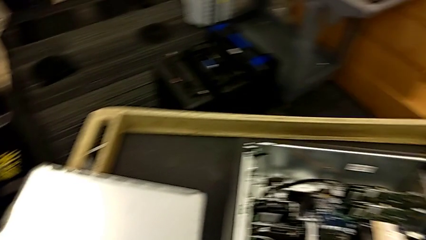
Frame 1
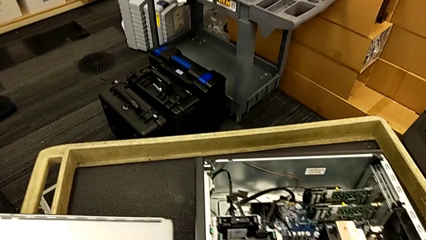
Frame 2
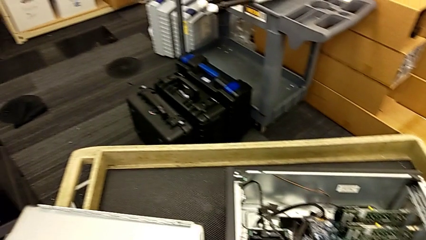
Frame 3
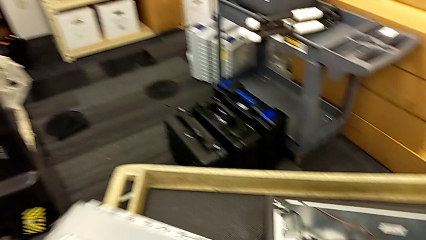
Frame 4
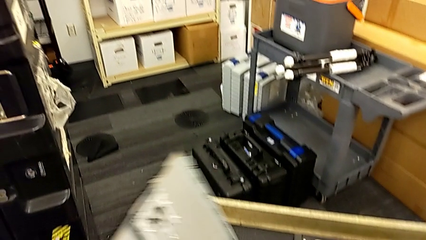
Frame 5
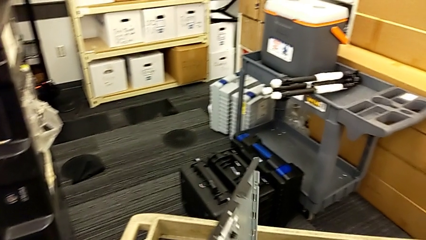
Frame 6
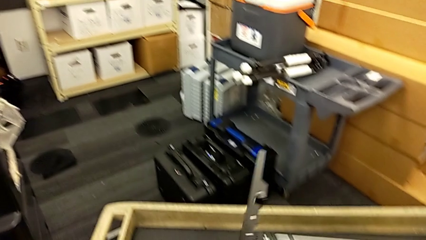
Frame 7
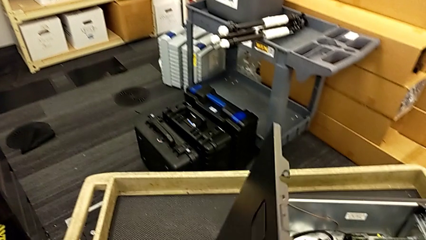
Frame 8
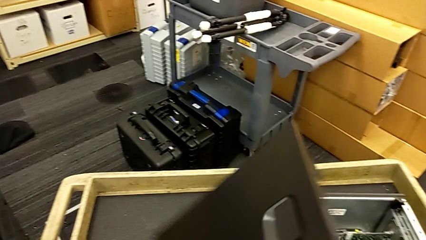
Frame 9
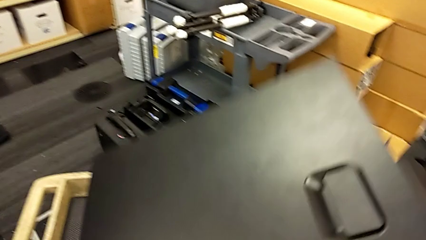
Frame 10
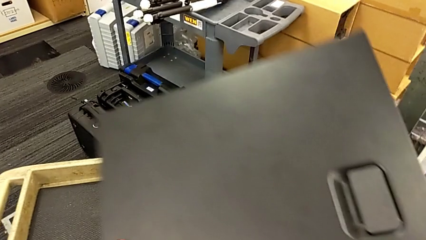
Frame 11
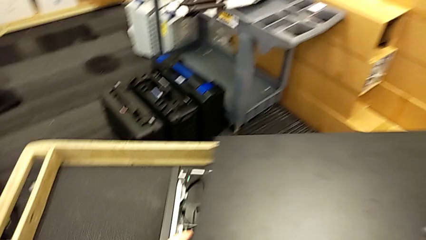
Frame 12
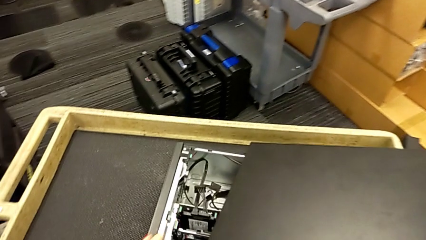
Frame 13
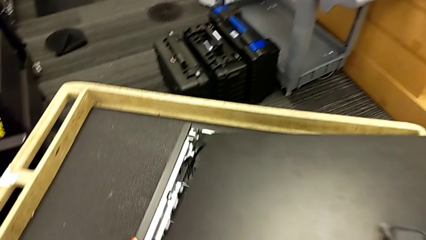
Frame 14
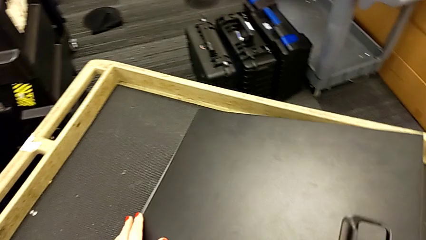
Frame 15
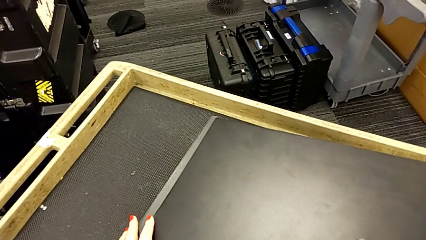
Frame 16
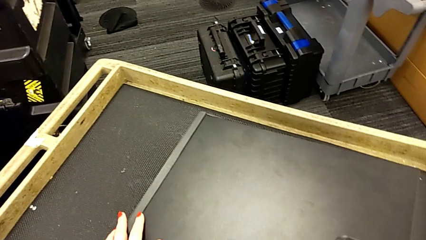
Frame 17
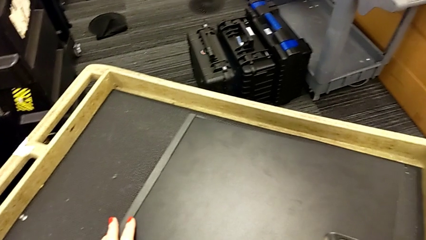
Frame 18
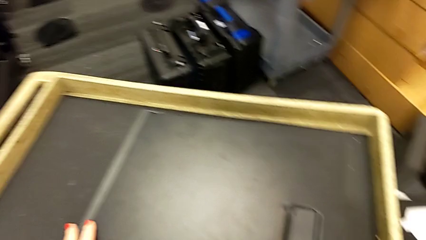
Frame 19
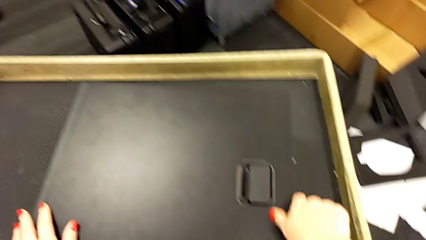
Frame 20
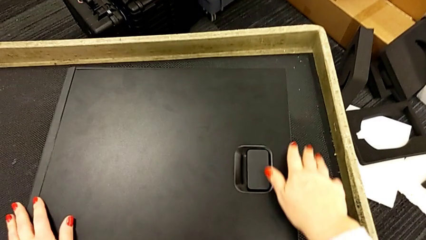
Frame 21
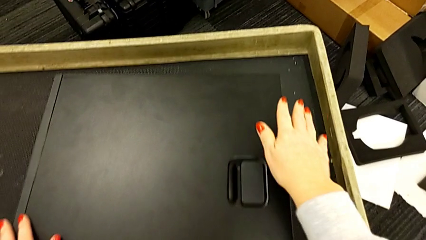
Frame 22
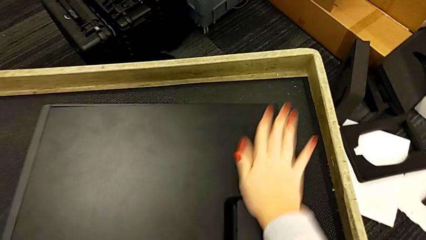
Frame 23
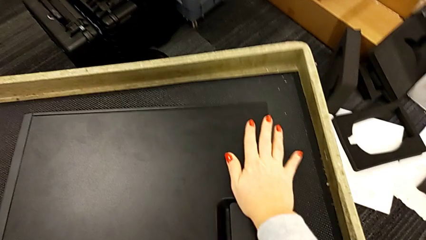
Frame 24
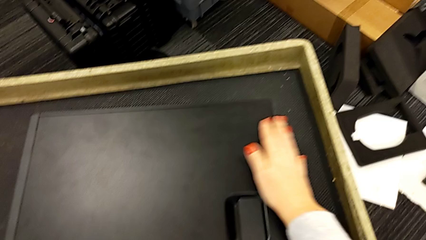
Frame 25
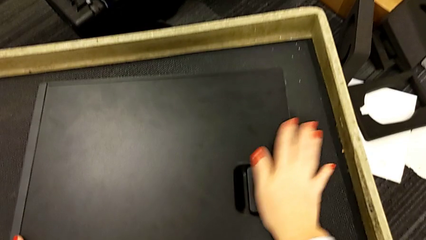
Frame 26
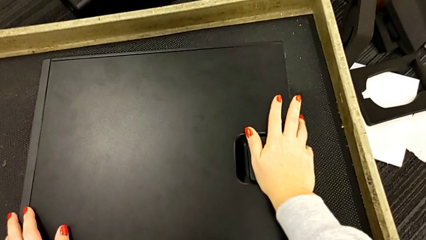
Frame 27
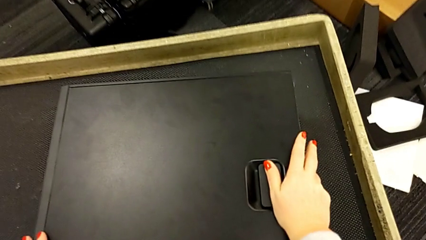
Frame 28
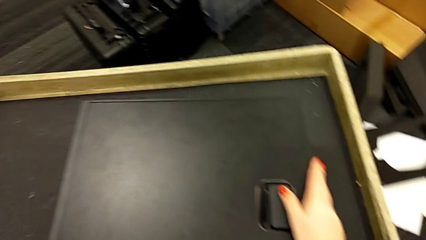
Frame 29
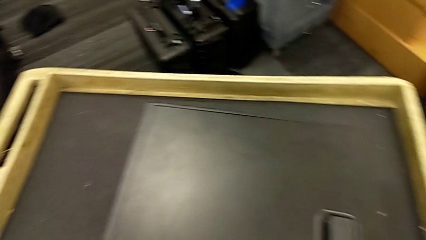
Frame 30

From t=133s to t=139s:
The camera wearer closes the cover of the computer tower. They grab the cover and close it.

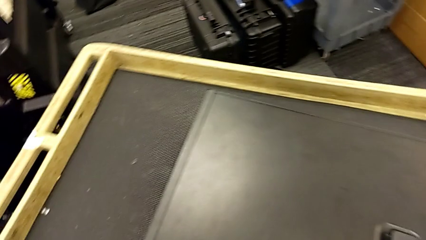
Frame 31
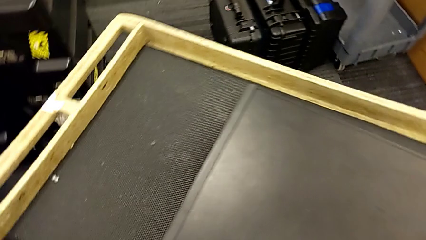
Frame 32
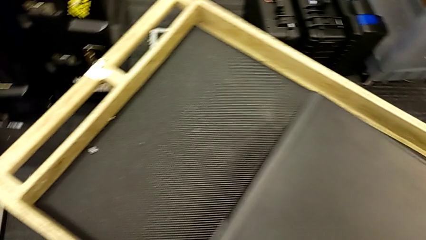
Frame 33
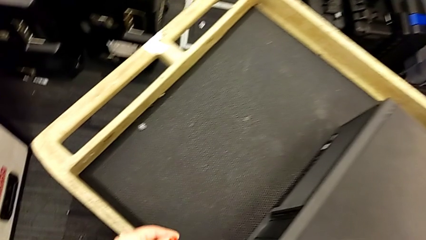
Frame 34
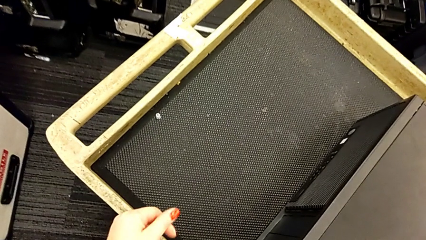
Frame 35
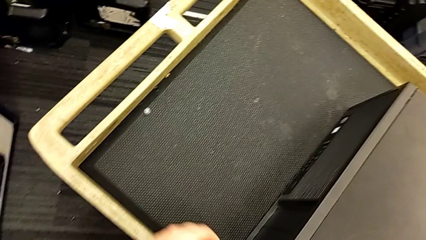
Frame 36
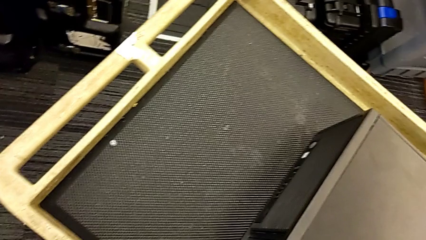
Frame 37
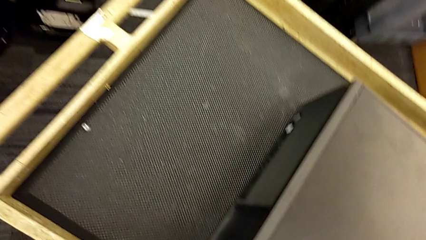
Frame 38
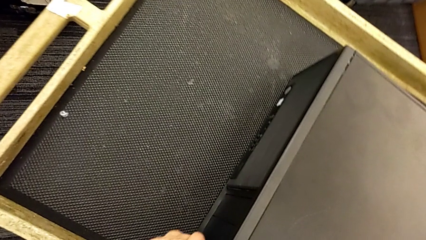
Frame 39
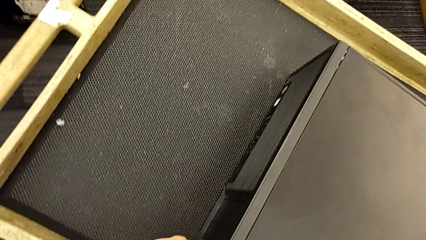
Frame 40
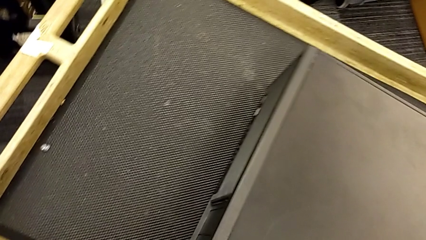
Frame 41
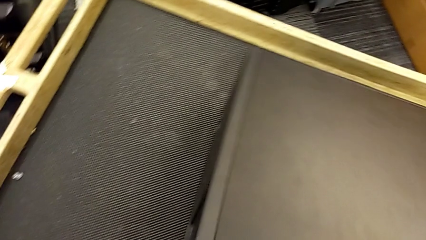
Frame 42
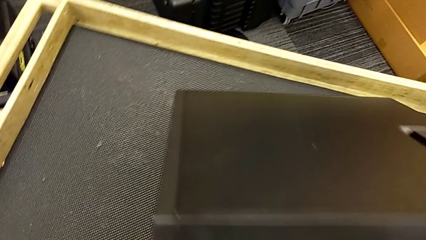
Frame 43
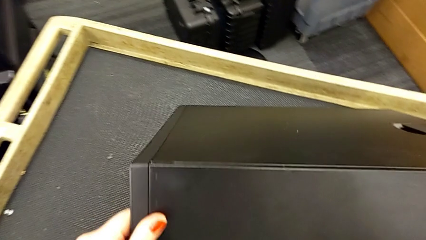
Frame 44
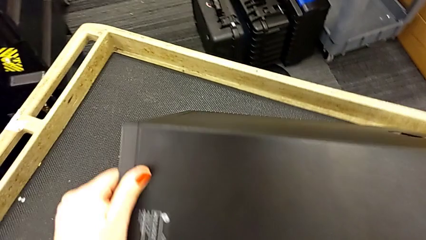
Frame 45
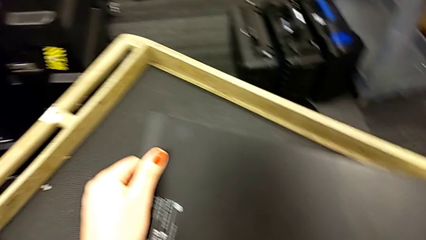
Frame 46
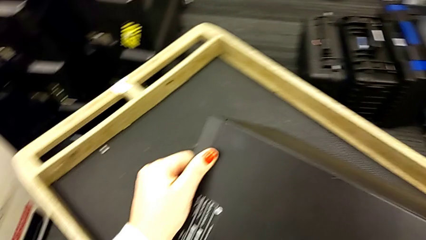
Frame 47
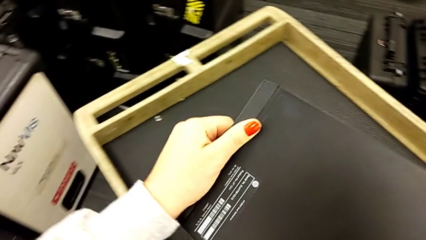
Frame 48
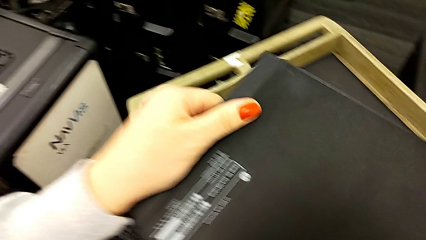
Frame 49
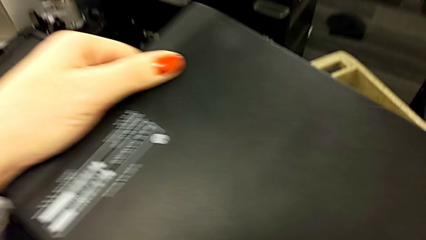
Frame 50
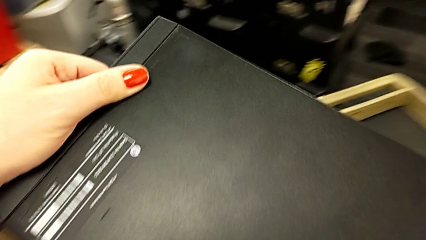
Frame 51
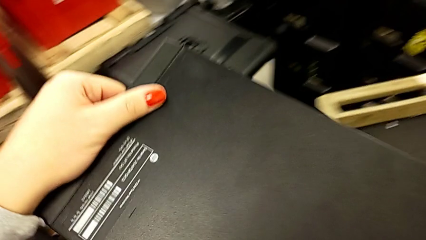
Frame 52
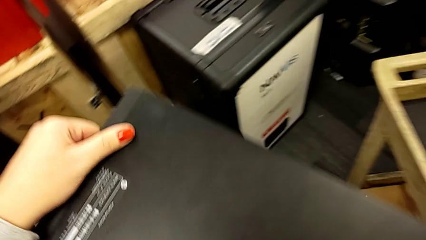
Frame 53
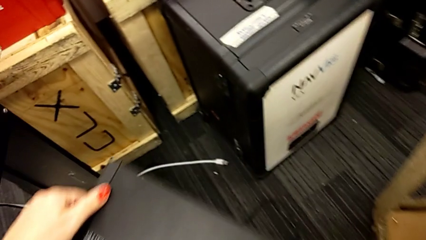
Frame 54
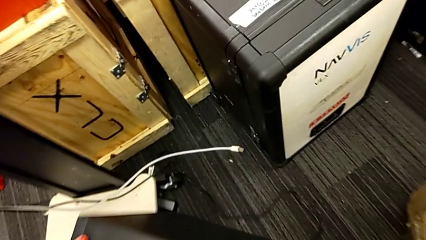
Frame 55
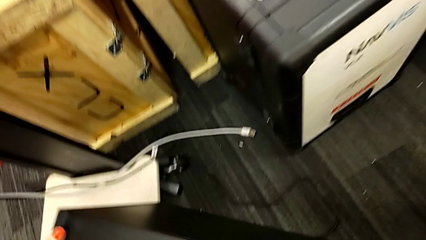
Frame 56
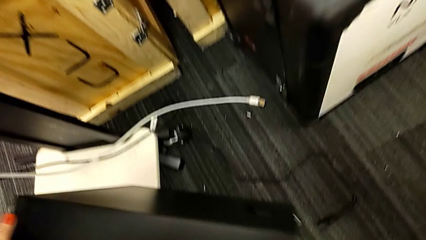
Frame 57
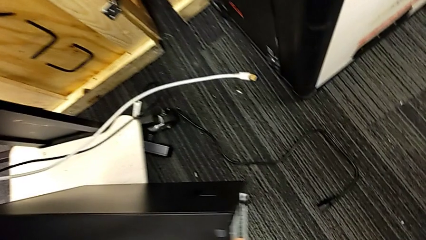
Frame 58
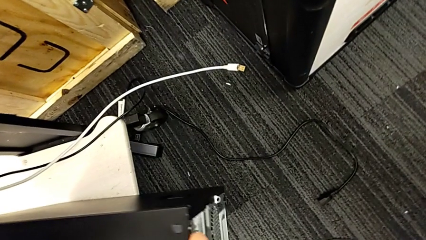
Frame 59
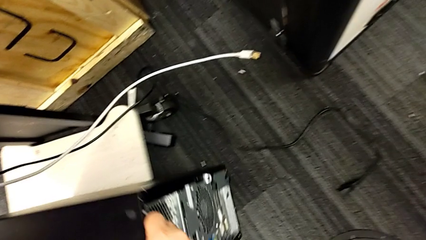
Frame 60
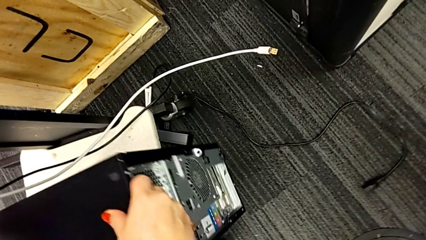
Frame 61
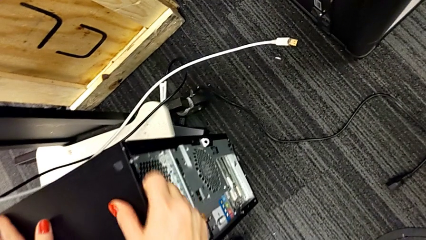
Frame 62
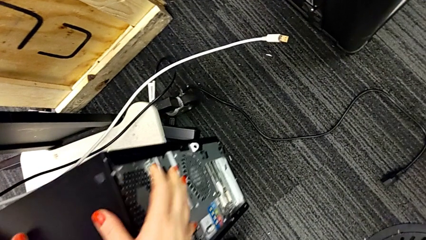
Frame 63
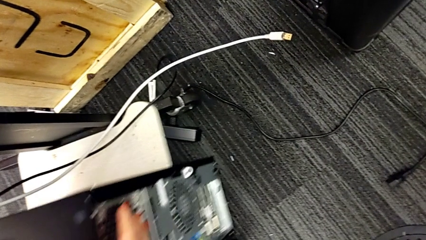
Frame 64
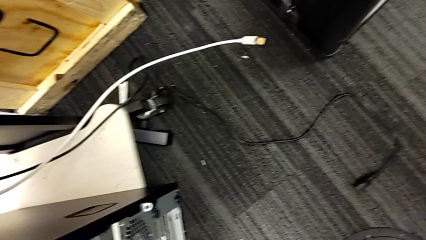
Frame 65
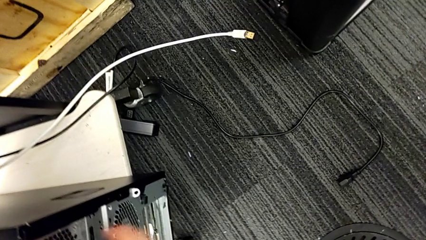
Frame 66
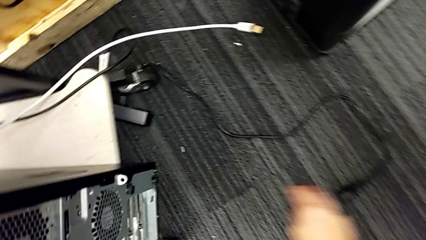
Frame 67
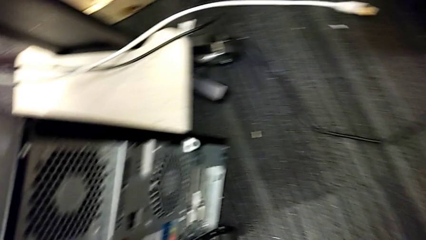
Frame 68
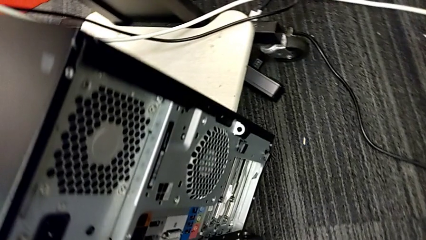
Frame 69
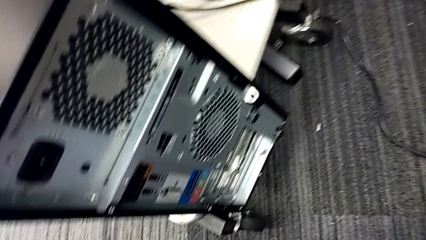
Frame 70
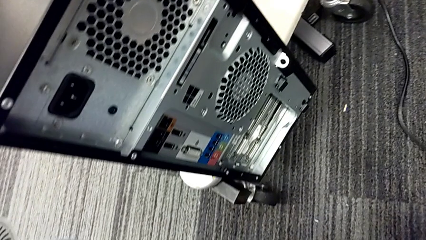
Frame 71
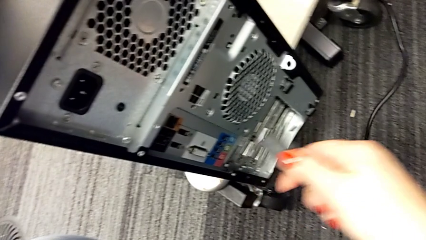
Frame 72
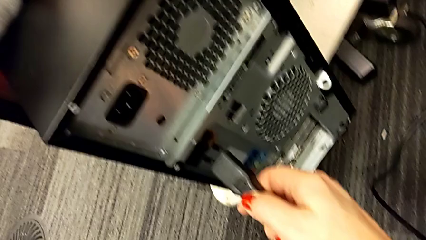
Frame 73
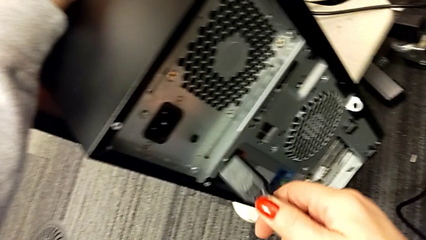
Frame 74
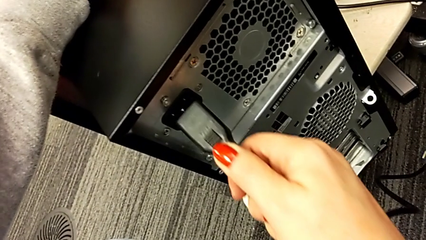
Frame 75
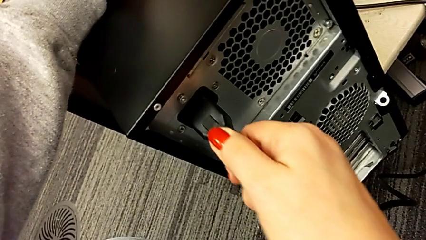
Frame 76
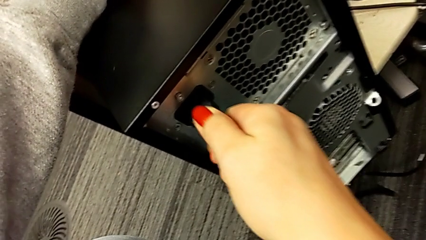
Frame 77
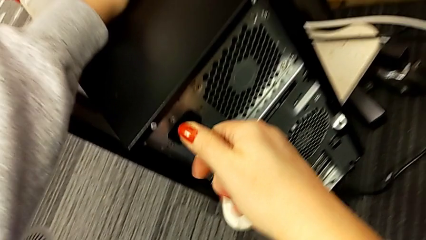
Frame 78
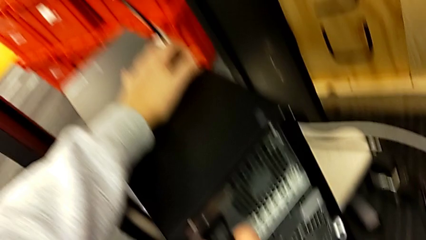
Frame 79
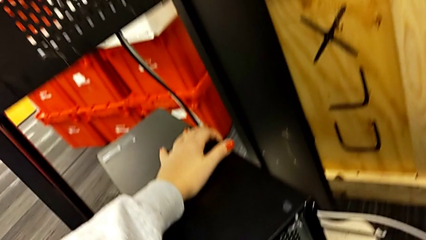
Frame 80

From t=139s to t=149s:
The camera wearer plugs the electrical cord back in. They grab the computer tower, place it twice, grab the cable power supply and insert it.
